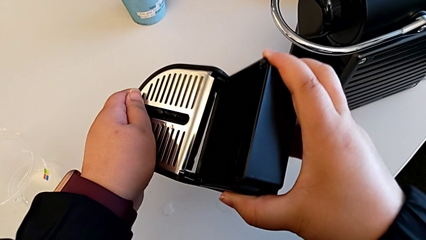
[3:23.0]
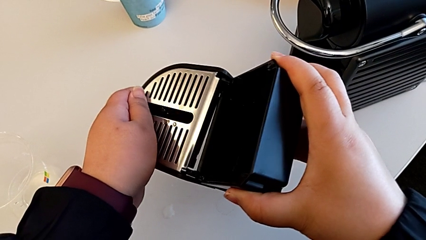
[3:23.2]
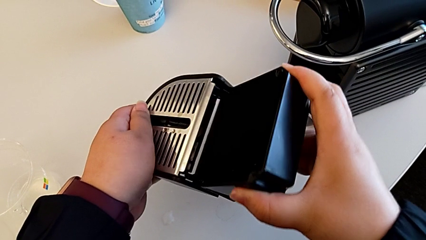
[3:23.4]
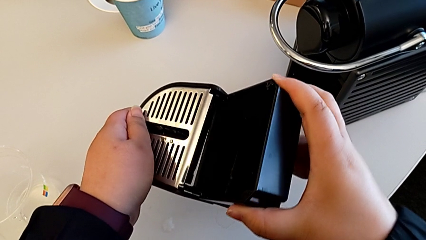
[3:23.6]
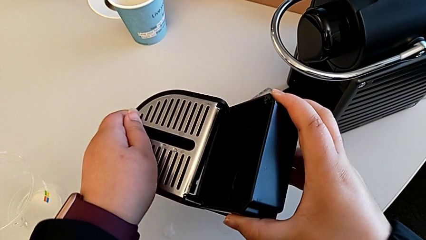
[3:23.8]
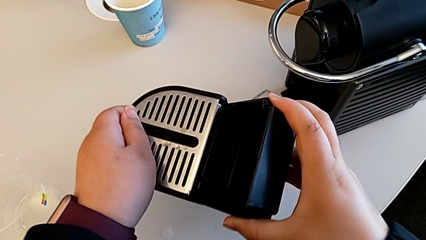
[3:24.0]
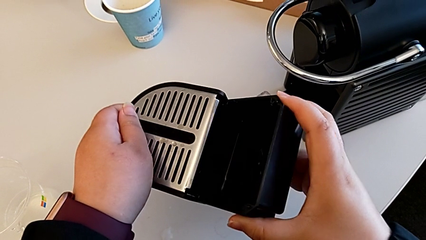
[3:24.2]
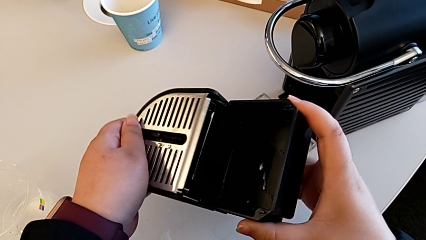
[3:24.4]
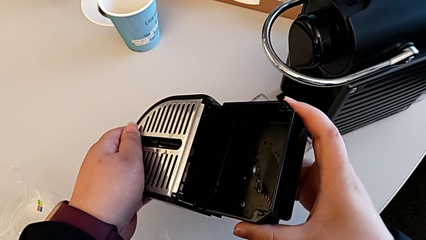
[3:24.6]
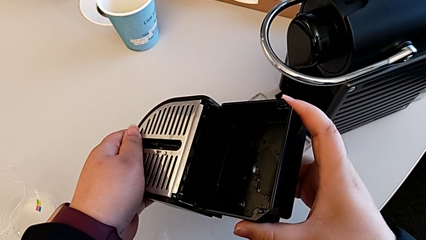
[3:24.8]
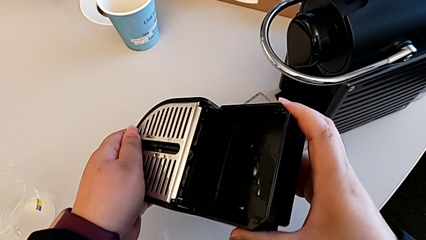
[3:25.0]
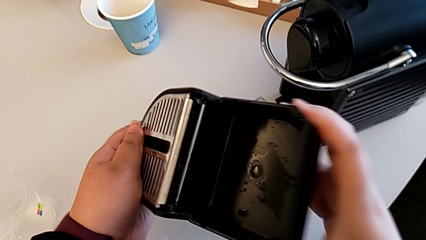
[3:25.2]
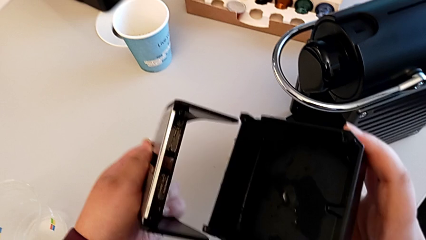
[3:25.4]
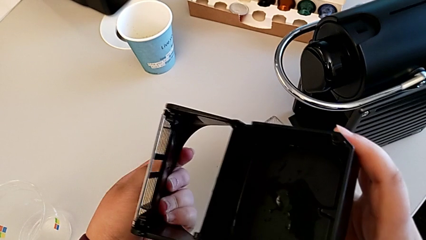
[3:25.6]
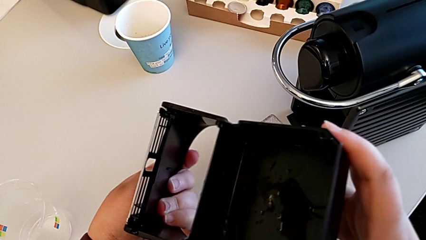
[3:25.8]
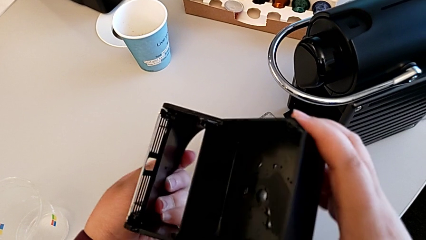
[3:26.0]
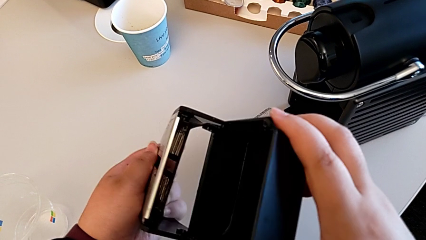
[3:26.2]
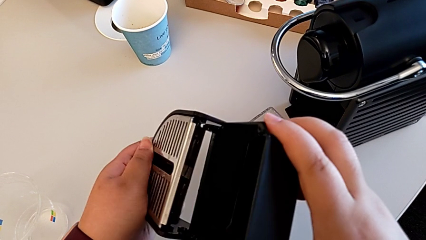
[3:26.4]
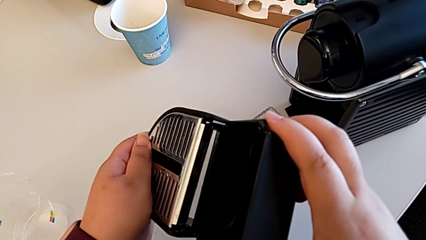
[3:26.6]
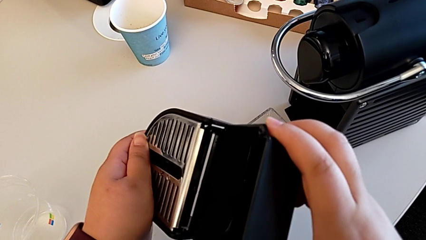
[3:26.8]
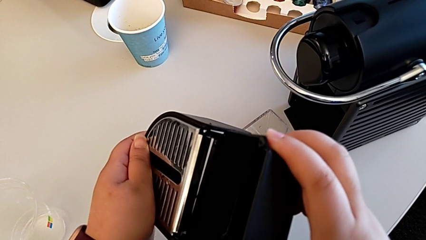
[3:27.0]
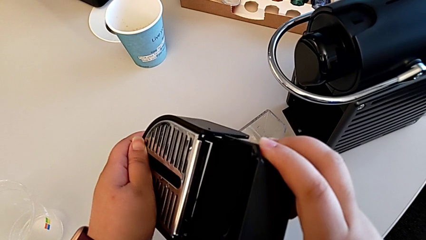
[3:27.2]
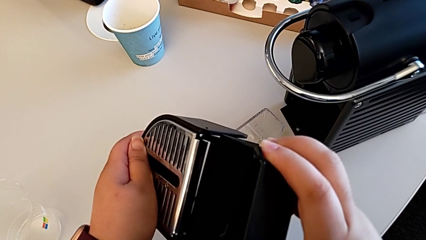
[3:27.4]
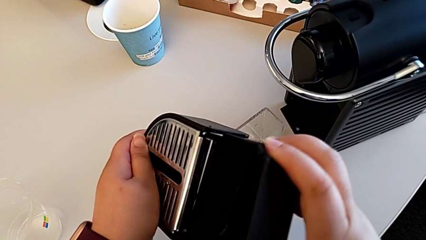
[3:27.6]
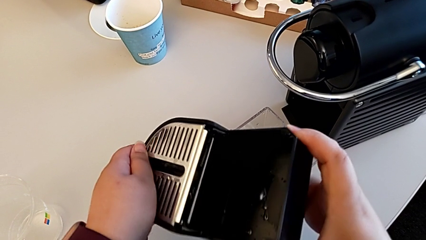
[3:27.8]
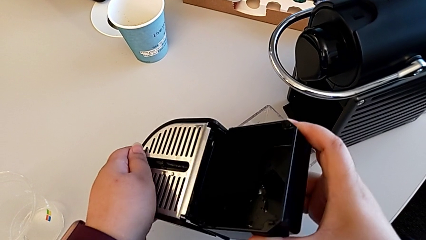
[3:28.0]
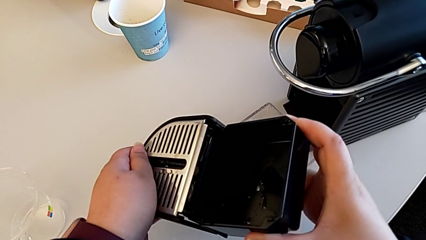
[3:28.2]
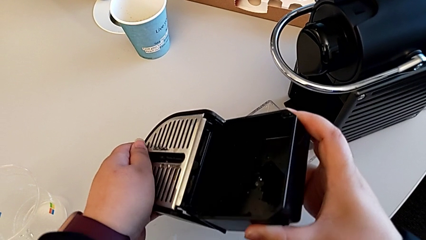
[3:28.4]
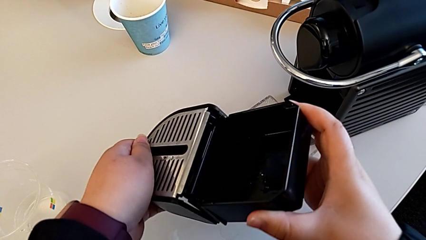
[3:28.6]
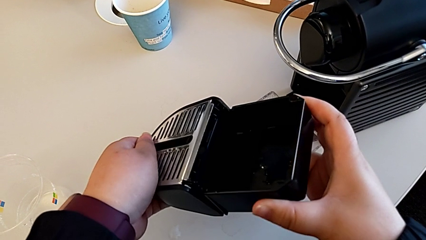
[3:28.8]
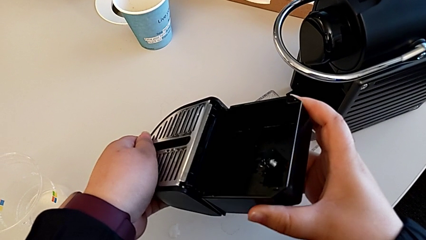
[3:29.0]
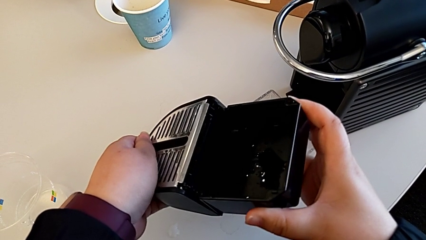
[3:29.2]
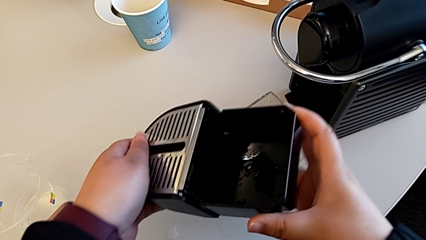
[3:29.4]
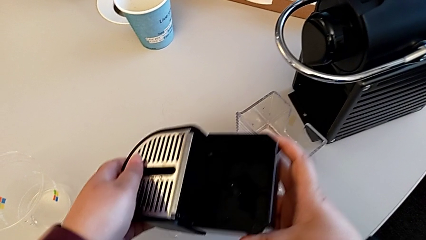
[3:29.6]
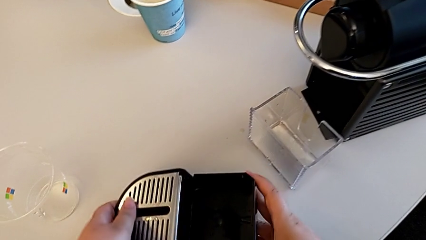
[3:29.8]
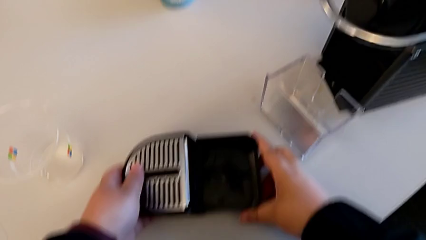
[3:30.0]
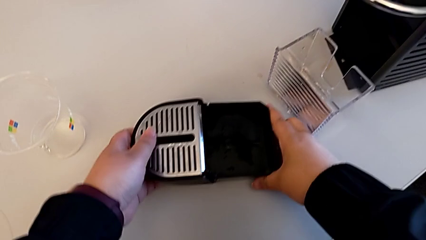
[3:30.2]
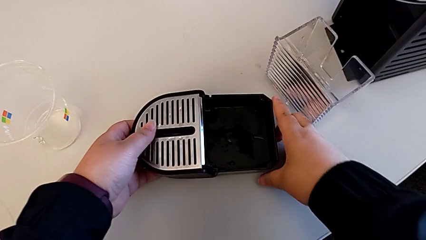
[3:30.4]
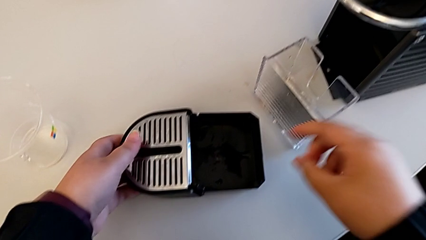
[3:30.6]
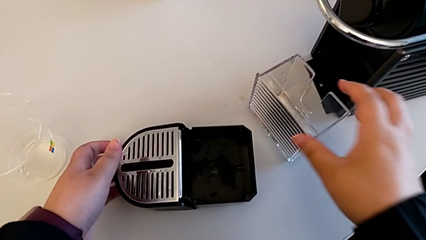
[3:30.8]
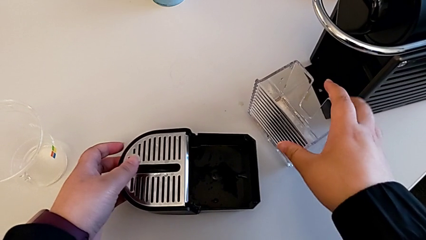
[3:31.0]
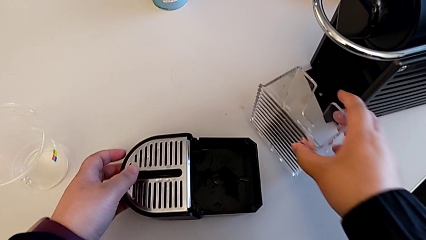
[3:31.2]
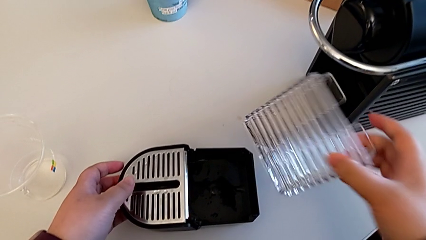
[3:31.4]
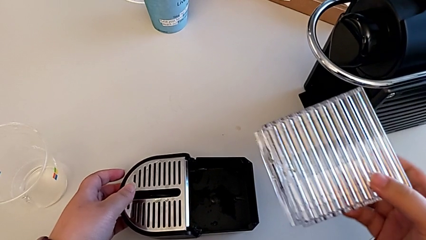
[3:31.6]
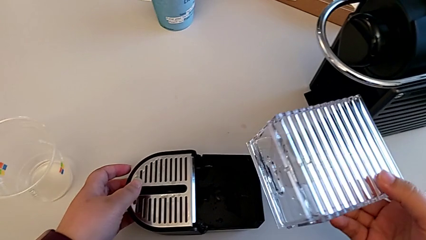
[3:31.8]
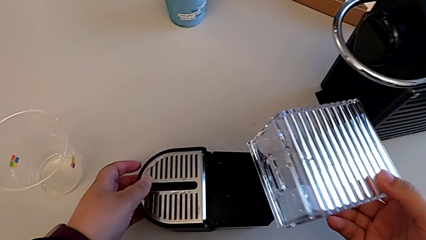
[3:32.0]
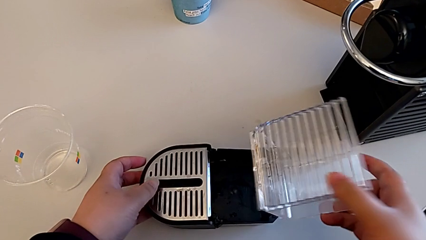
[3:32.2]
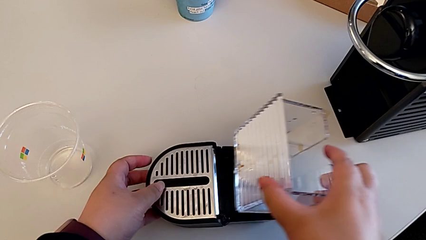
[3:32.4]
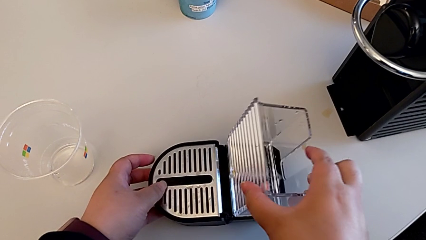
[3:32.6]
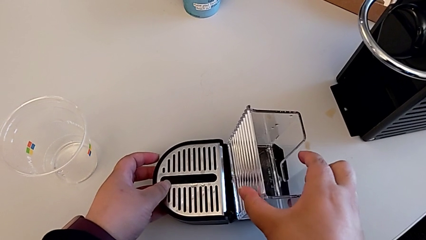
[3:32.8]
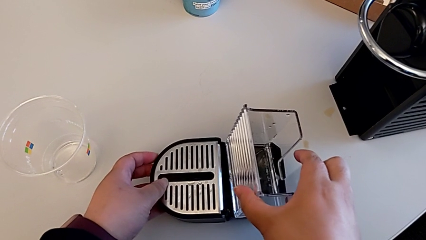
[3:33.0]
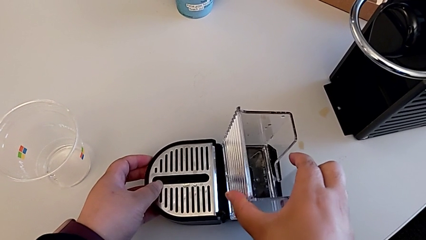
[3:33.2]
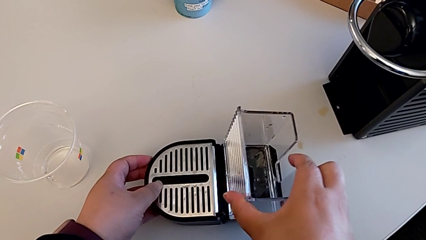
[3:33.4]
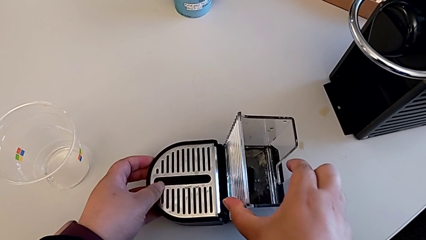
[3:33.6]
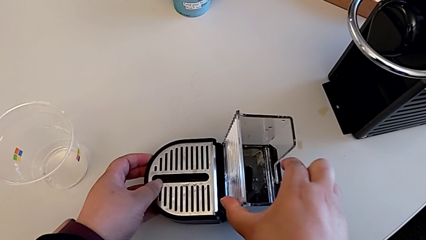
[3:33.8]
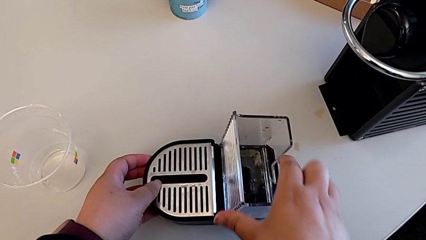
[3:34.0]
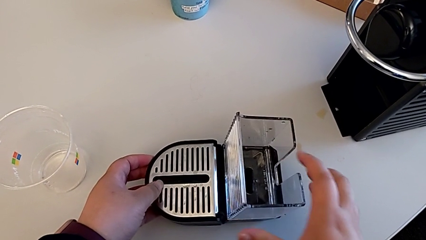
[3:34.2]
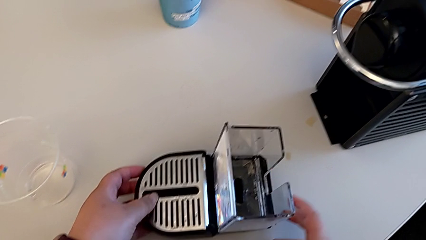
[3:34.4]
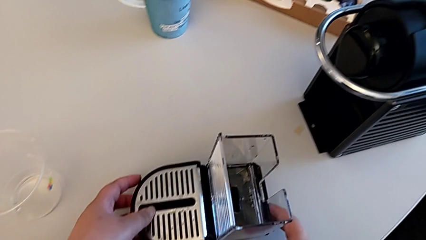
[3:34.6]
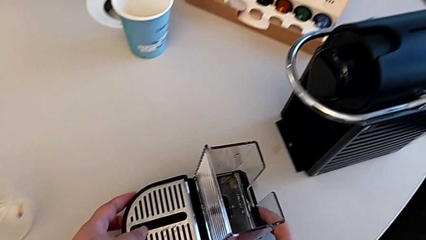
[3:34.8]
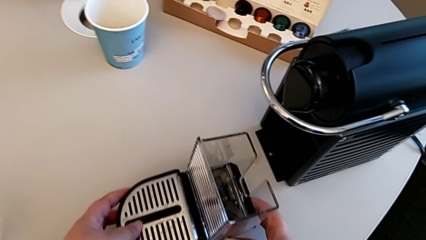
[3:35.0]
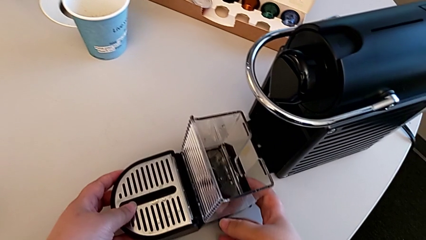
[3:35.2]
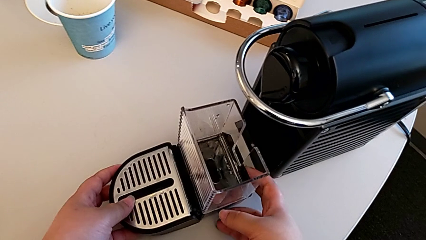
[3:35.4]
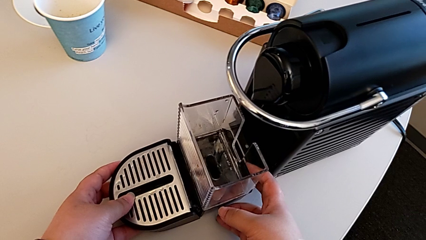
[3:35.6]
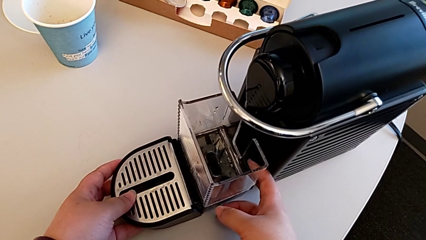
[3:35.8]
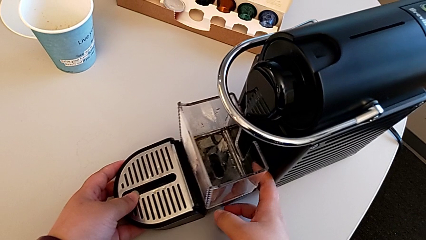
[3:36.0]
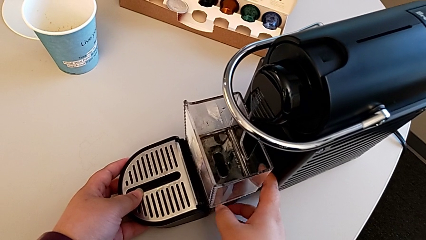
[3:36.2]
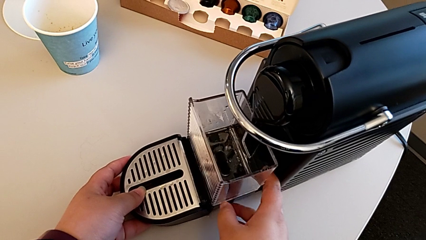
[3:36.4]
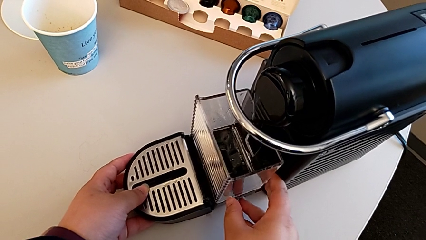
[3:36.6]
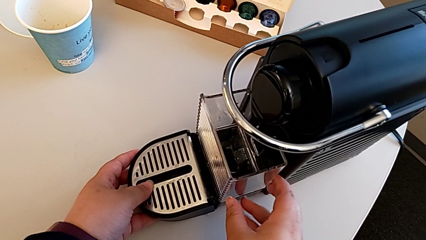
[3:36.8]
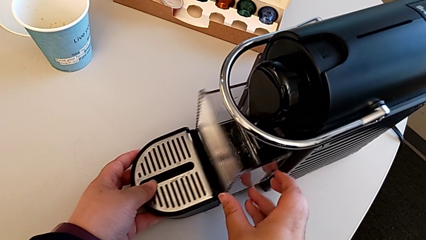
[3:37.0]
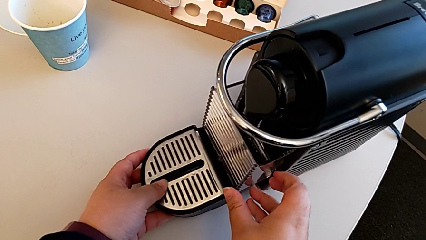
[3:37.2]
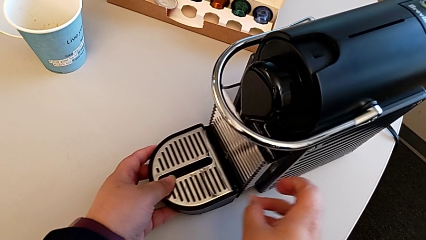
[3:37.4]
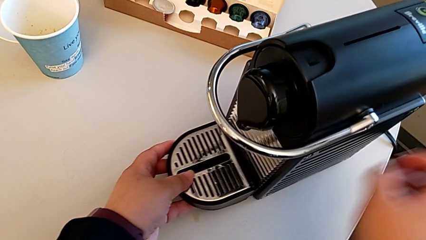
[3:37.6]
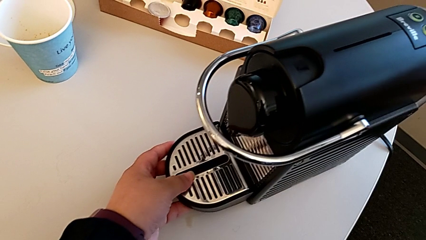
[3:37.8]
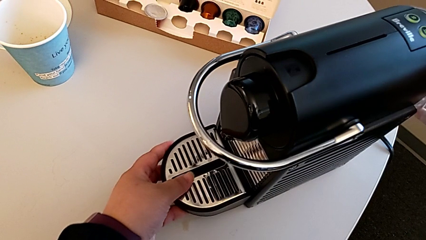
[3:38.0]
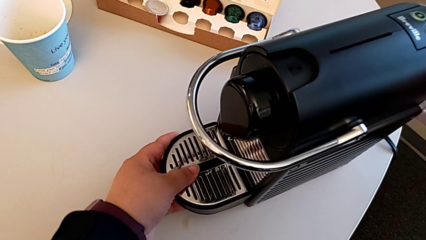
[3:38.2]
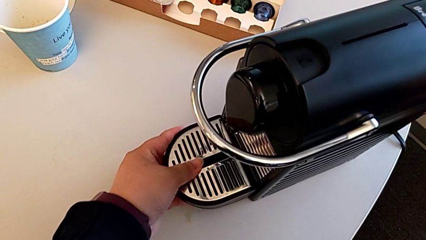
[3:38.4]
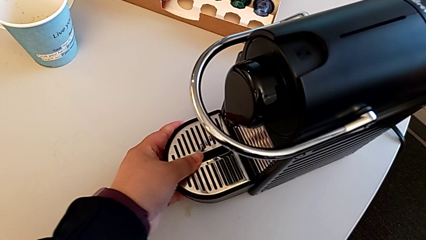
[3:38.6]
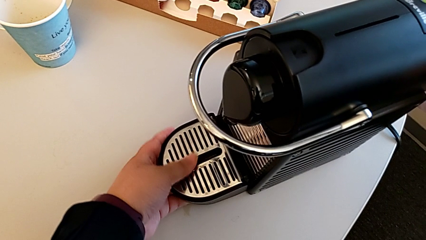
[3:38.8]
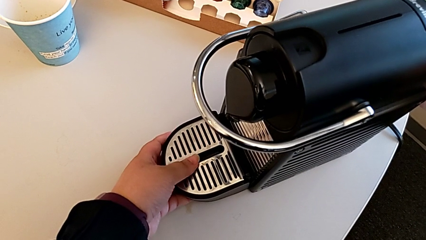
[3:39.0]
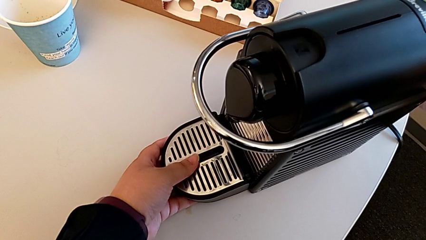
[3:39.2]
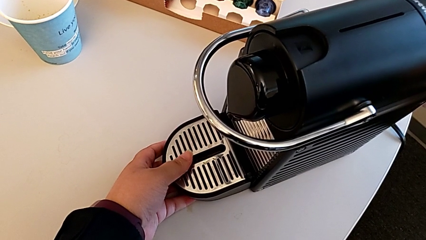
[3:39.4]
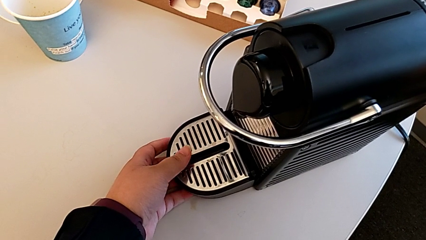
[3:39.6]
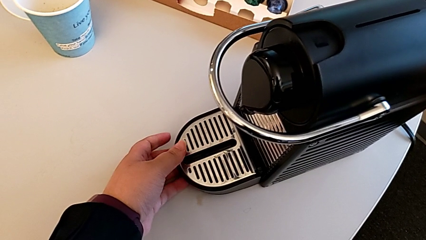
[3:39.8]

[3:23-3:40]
The camera wearer is emptying the drip tray. They keep assembling the drip tray with the right hand and place it with the left hand. They approach the capsule container, lift it and insert the tray, all with the right hand. They slide the drip tray with the left hand and push it with the left hand.
